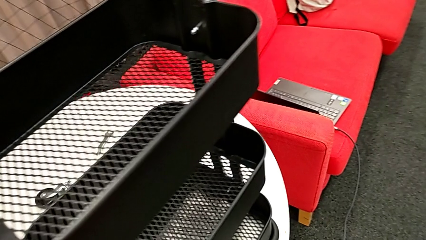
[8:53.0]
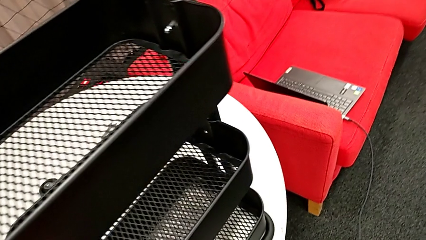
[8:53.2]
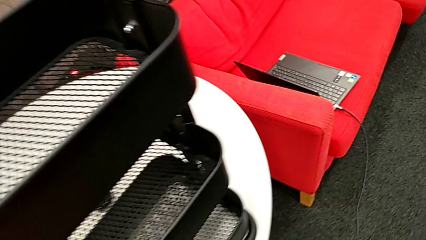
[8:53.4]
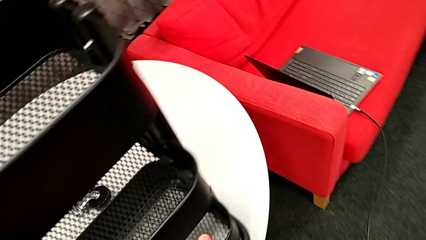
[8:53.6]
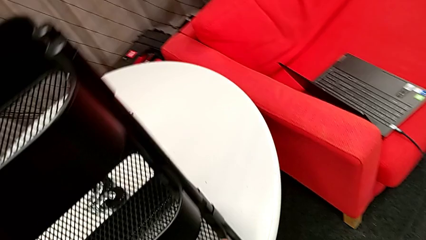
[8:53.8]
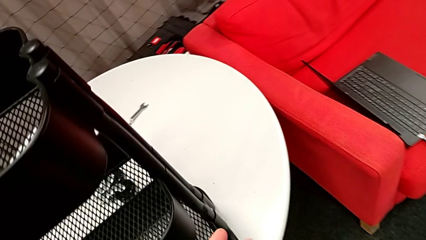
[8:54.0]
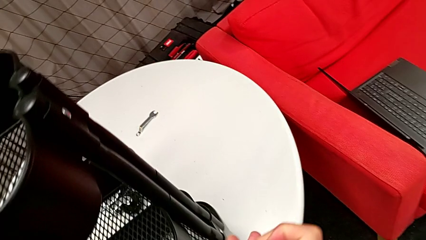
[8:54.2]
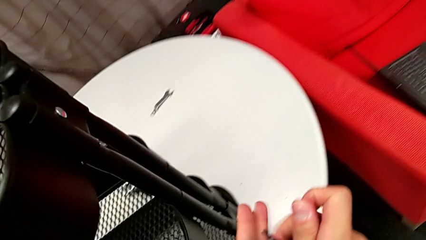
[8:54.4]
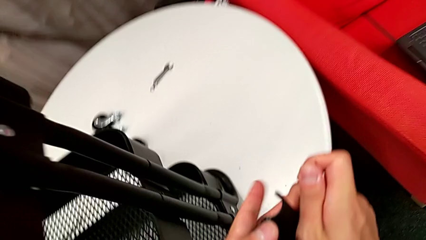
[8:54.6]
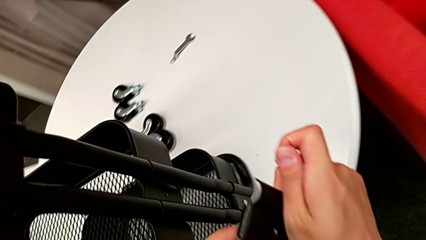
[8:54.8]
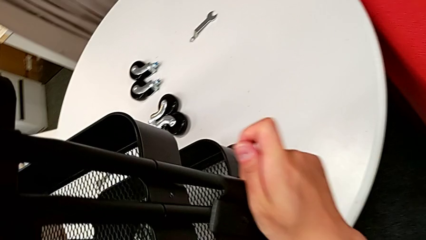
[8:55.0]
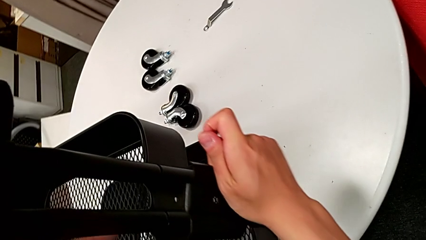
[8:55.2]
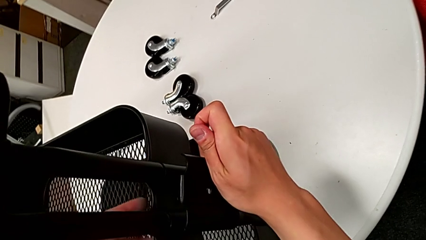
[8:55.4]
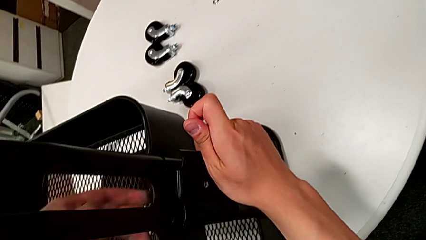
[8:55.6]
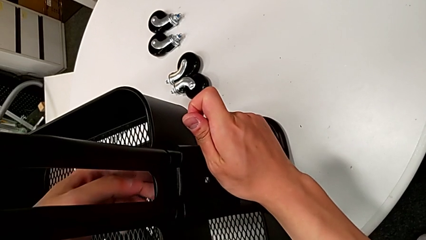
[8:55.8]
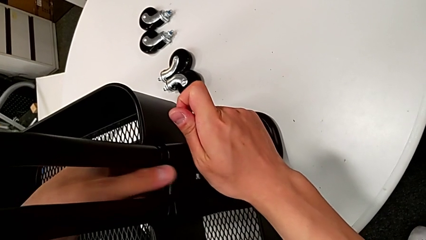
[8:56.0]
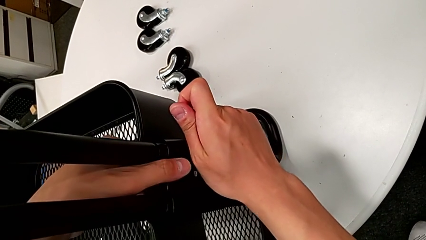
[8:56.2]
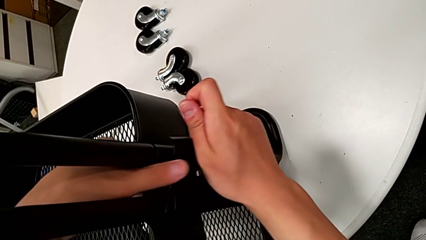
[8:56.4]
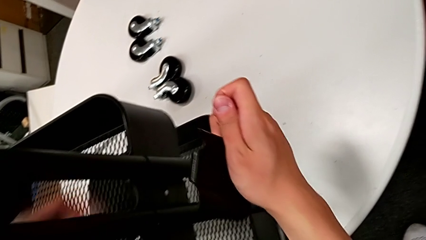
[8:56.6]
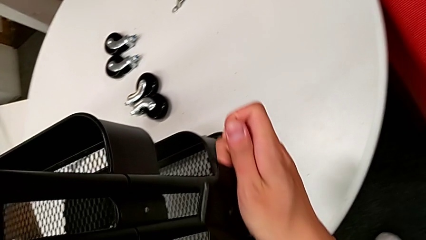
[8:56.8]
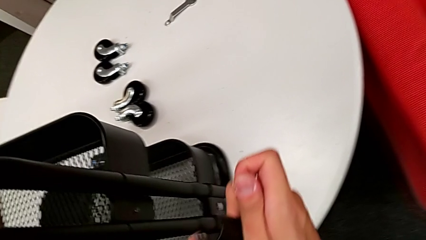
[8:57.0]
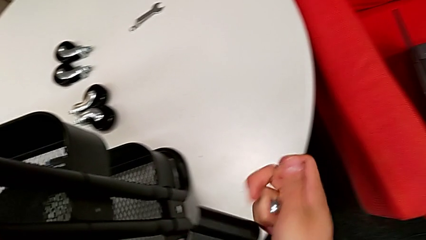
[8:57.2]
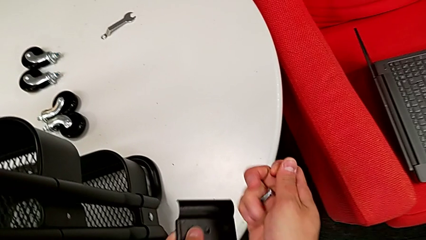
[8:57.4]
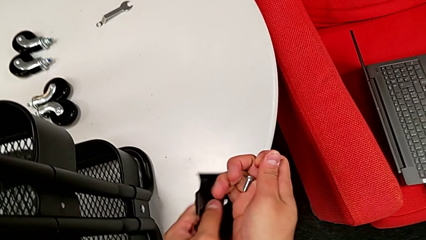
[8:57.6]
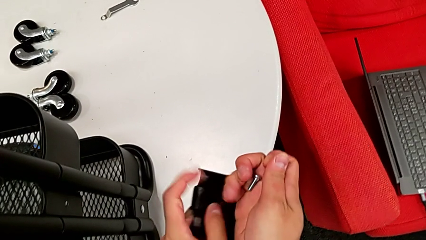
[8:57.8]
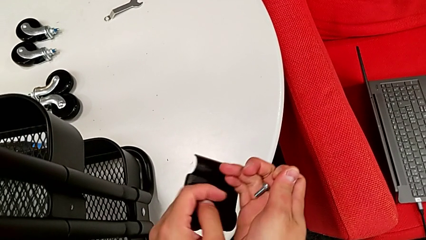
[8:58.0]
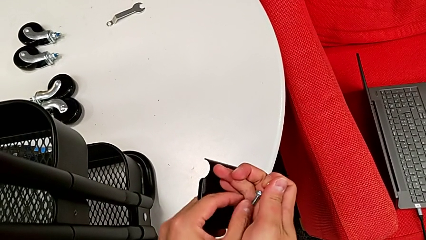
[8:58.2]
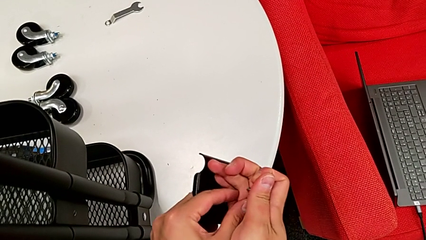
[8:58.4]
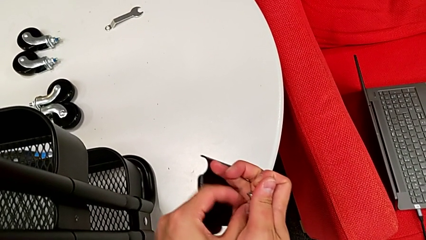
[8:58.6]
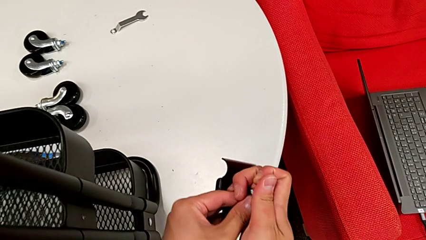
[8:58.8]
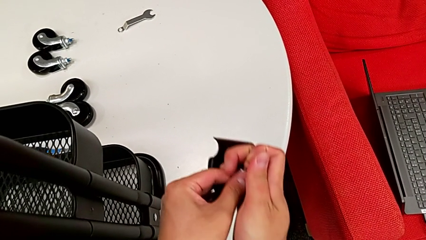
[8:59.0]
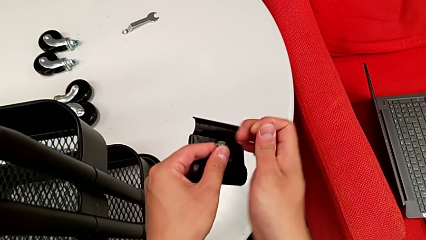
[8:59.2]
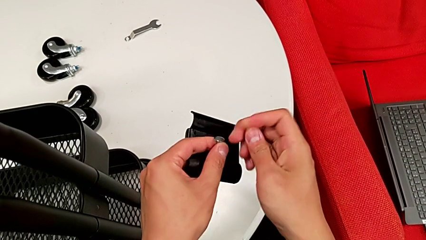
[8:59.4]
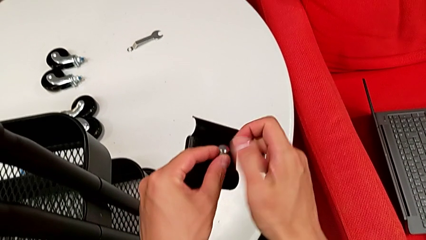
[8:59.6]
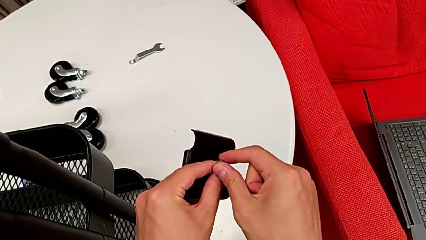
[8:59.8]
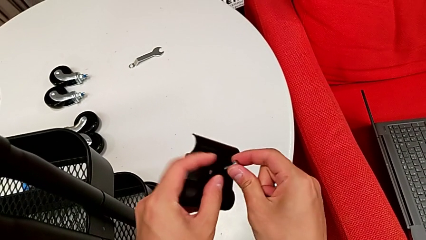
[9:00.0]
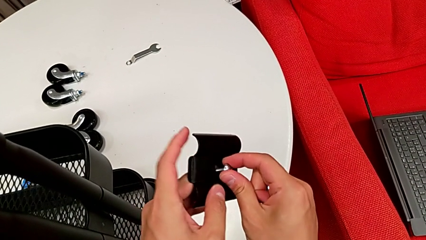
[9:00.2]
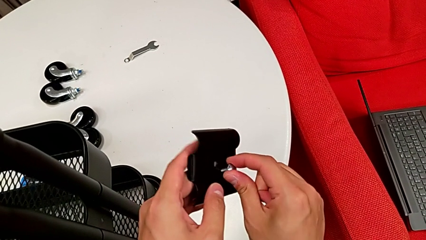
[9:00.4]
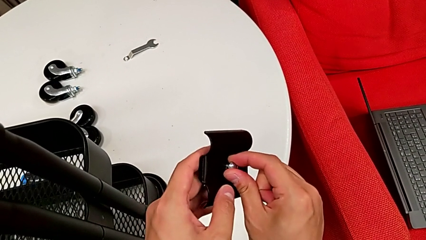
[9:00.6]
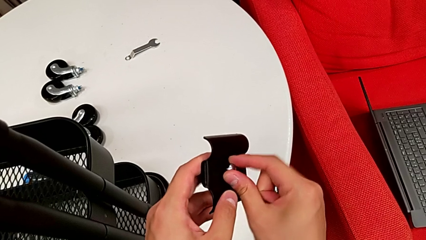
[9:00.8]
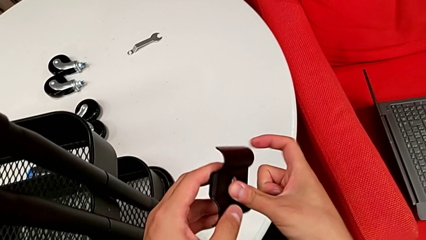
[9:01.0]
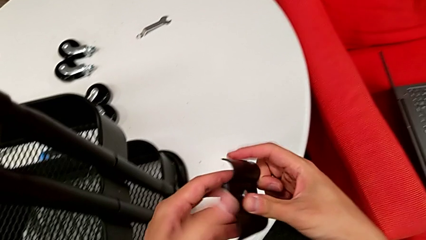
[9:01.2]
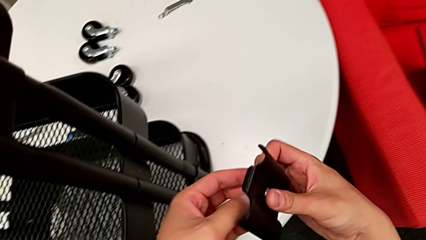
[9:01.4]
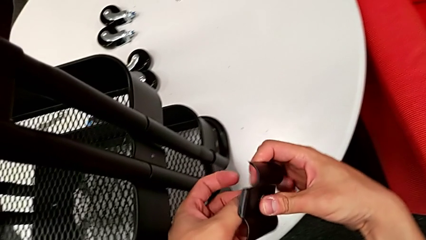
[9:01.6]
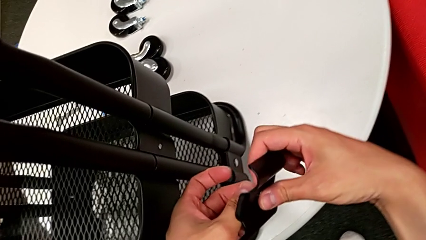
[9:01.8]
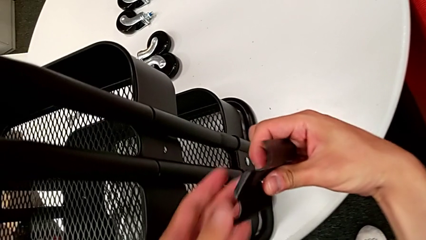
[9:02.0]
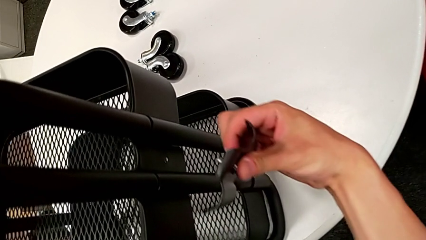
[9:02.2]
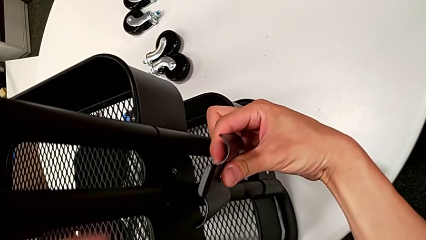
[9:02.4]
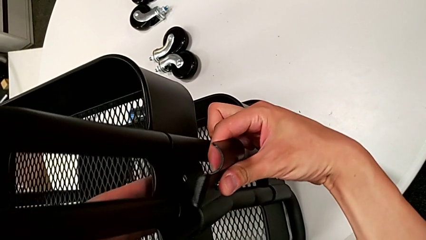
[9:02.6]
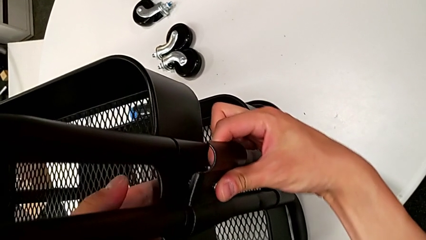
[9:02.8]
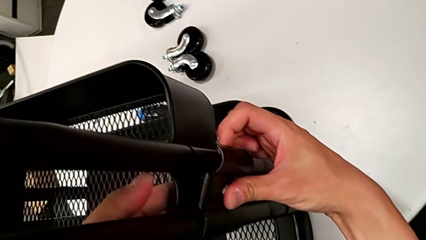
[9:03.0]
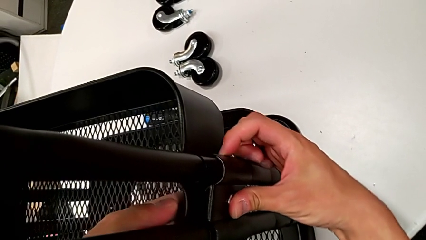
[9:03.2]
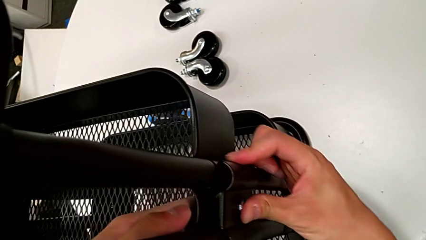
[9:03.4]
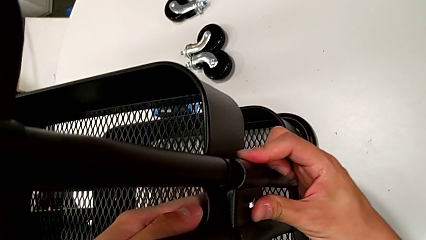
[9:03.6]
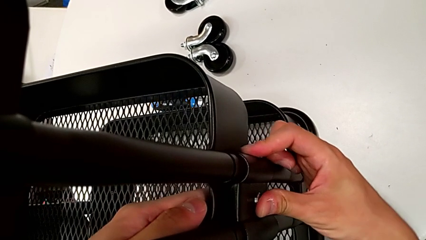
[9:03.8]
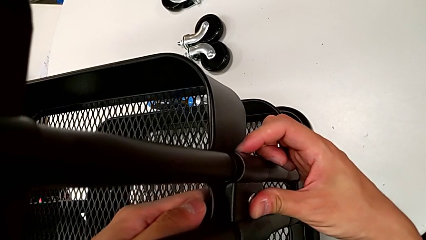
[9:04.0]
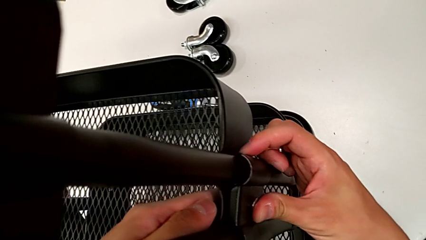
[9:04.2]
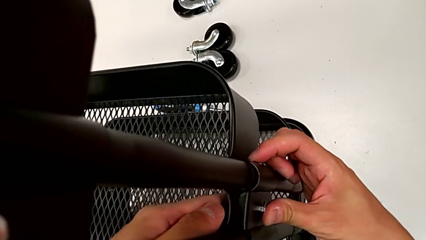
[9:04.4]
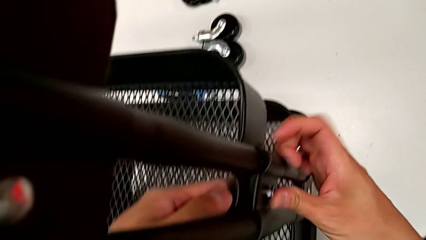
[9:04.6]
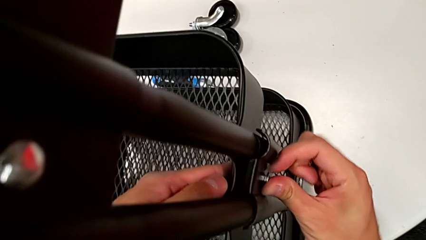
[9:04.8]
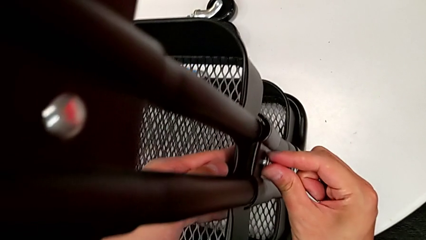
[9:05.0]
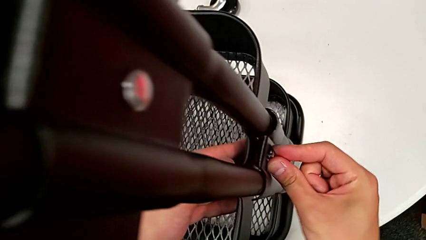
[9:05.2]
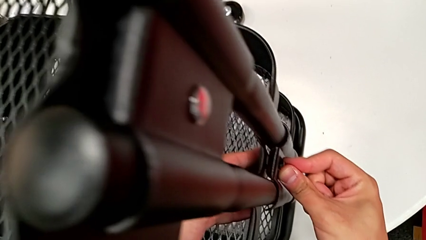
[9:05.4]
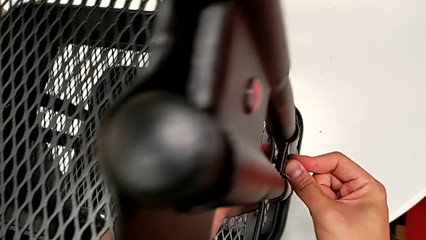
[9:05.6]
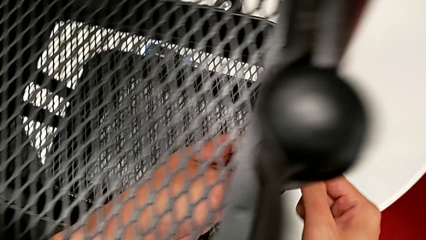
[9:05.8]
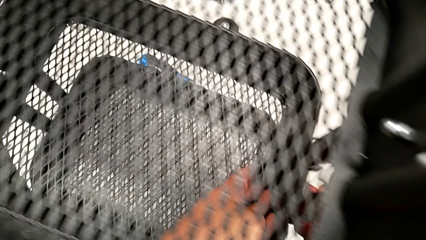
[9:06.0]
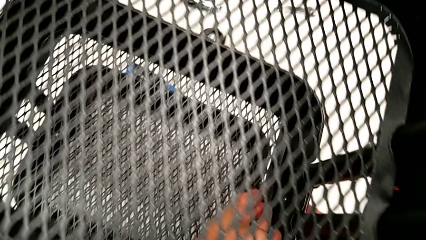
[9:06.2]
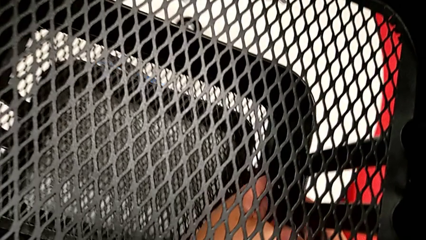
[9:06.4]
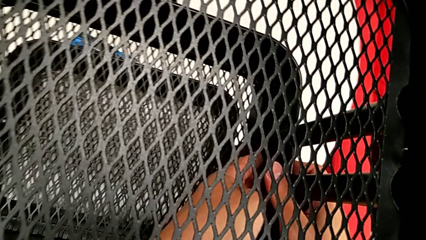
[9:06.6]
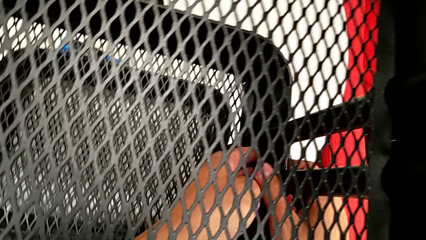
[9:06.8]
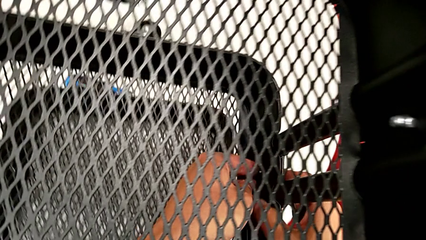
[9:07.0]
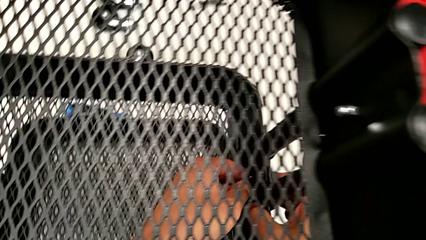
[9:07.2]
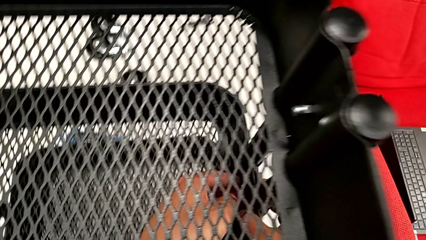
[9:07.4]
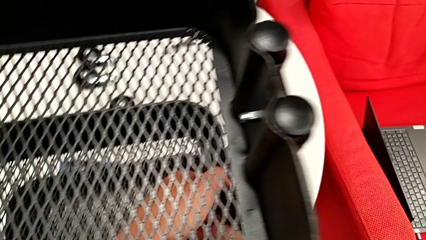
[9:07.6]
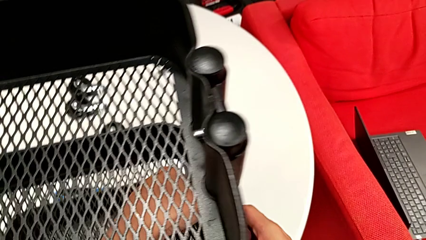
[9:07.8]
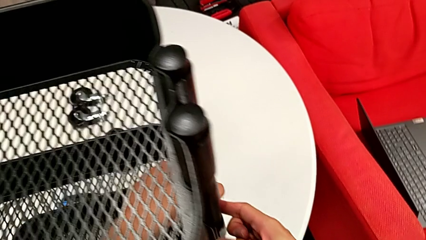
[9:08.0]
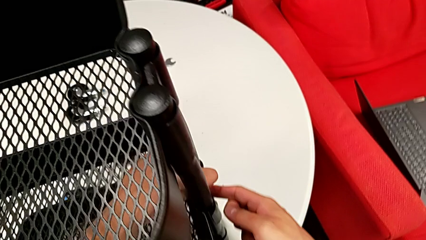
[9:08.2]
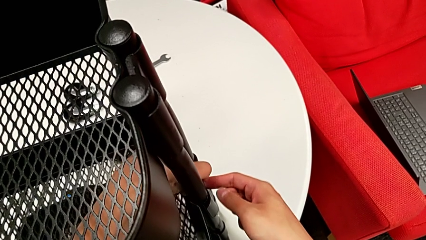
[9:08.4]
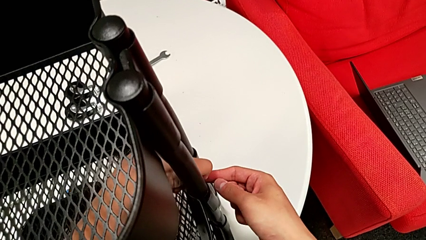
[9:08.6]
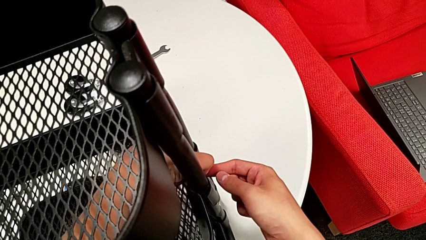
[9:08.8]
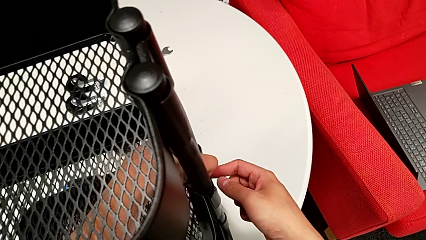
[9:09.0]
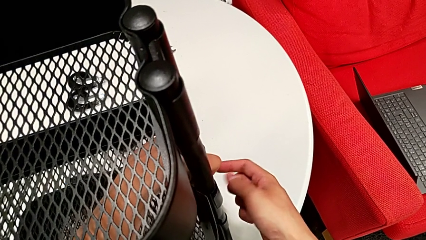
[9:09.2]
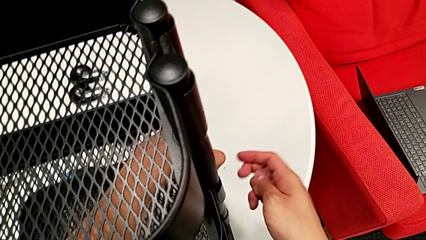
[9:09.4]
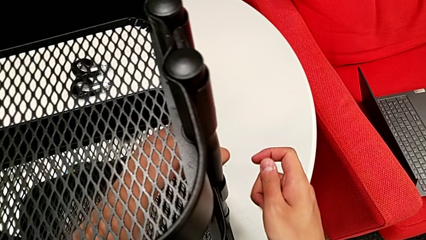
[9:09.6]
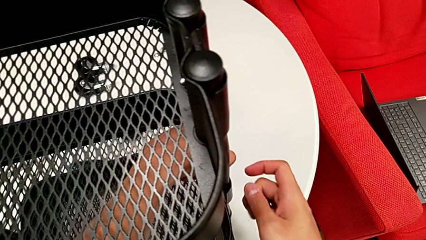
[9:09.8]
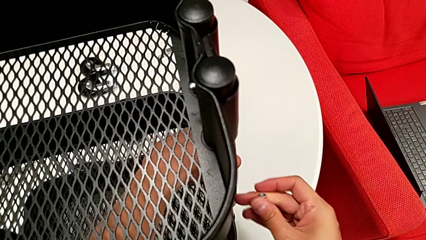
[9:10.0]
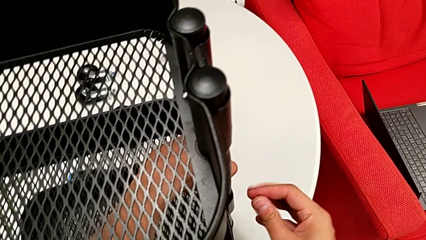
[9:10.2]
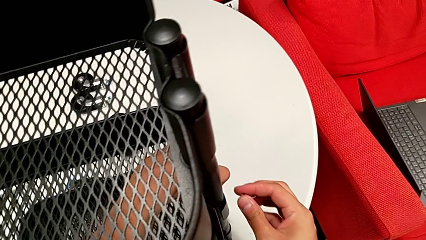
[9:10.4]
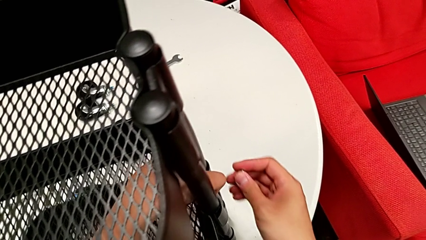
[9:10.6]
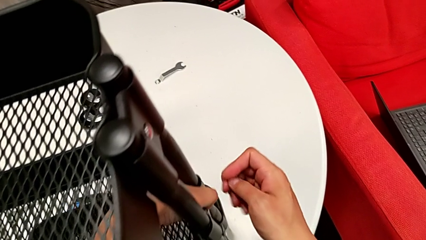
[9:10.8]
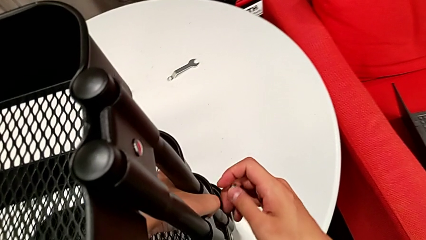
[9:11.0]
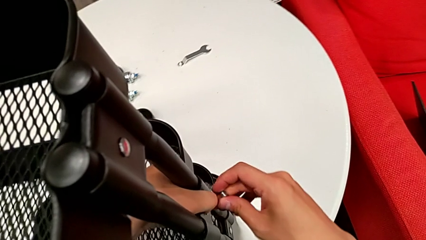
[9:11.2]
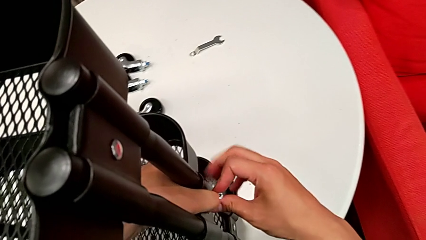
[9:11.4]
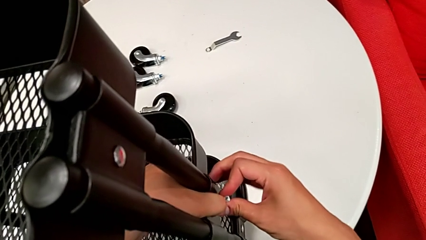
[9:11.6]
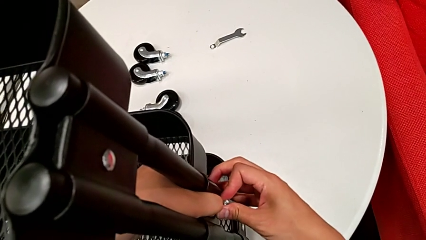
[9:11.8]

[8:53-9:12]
The camera wearer is screwing the middle grid tray. They hold the black bracket, insert the sixth bolt and begin to assemble the sixth bracket.
